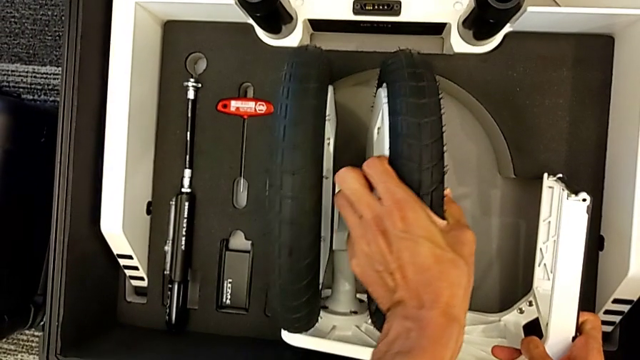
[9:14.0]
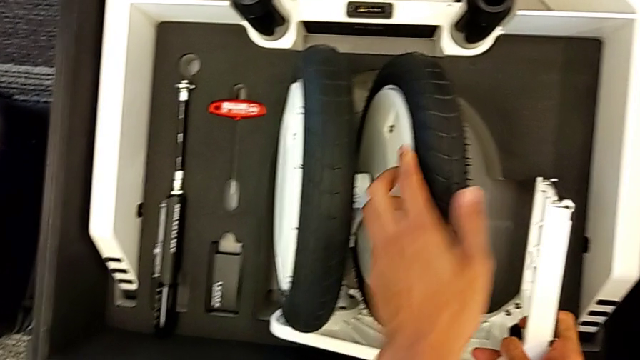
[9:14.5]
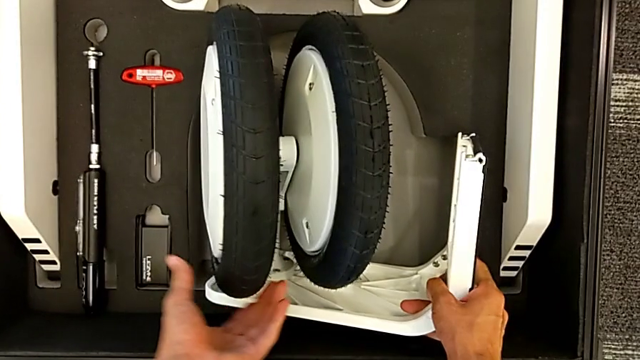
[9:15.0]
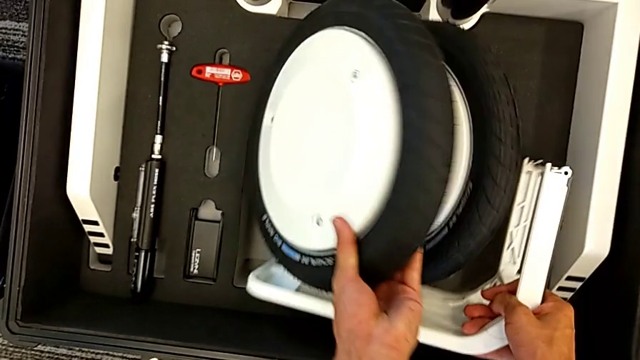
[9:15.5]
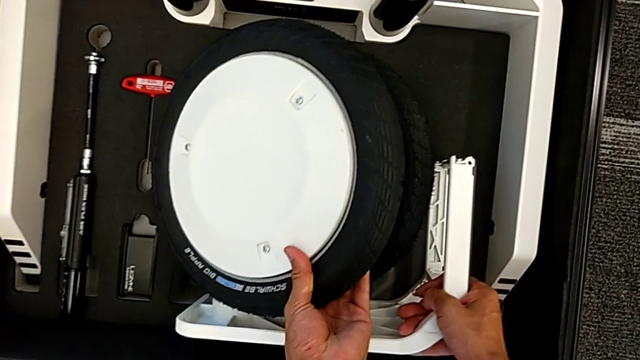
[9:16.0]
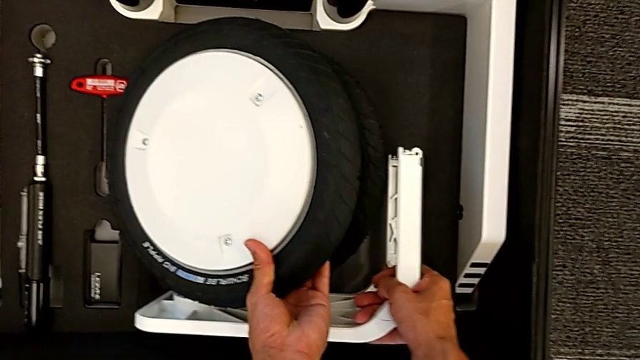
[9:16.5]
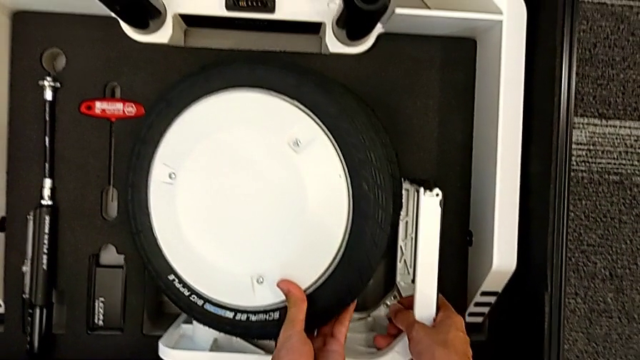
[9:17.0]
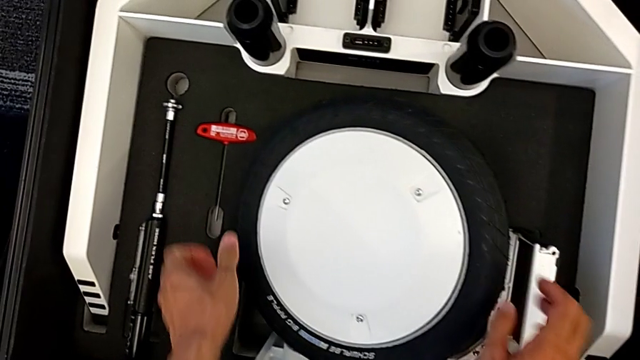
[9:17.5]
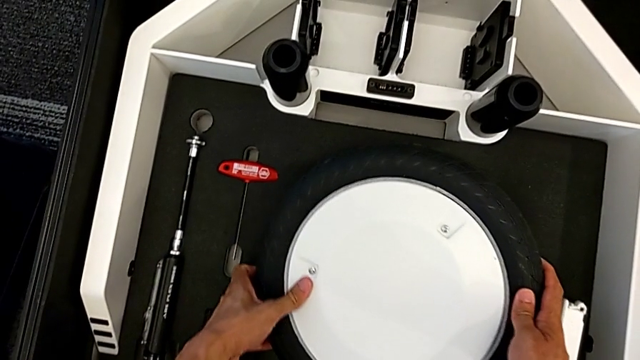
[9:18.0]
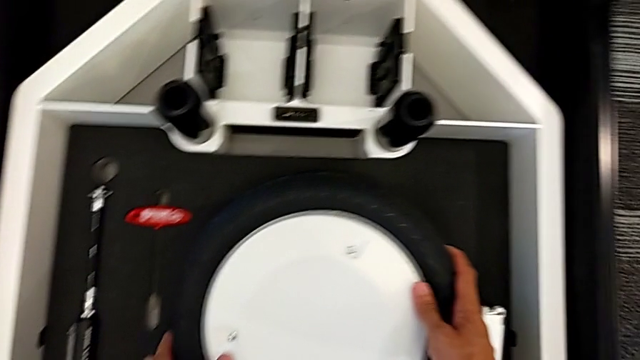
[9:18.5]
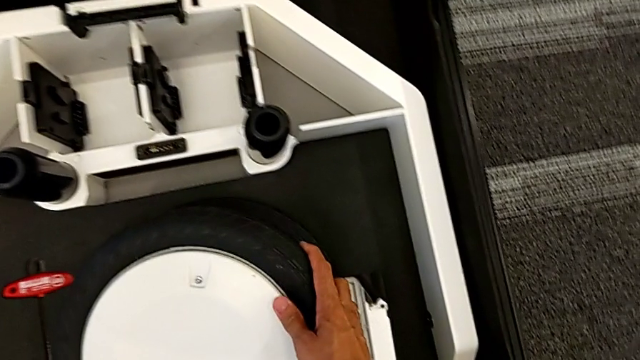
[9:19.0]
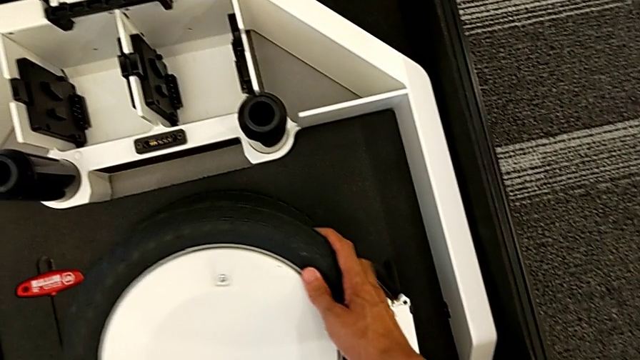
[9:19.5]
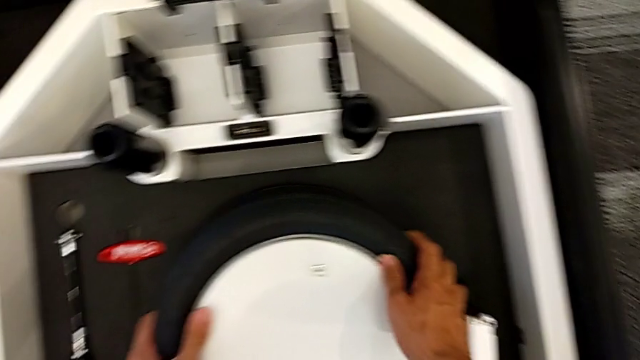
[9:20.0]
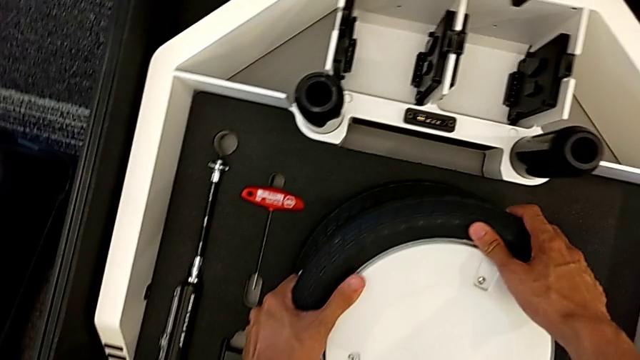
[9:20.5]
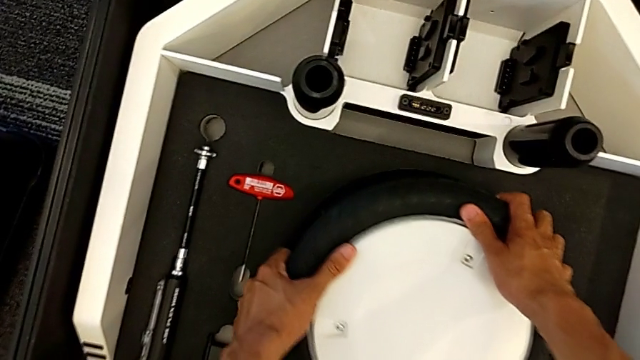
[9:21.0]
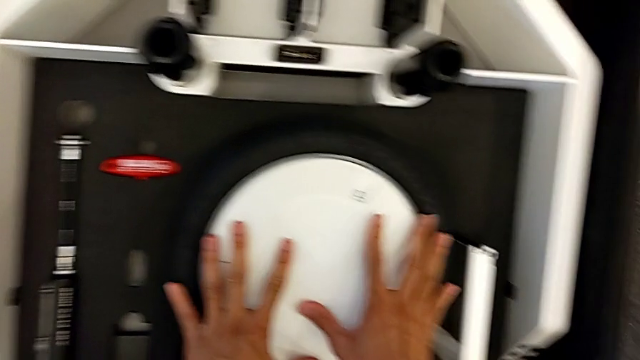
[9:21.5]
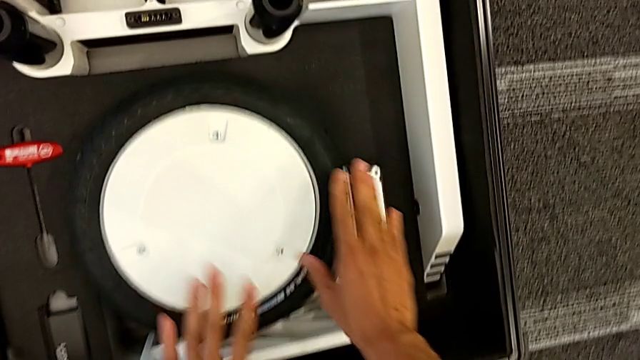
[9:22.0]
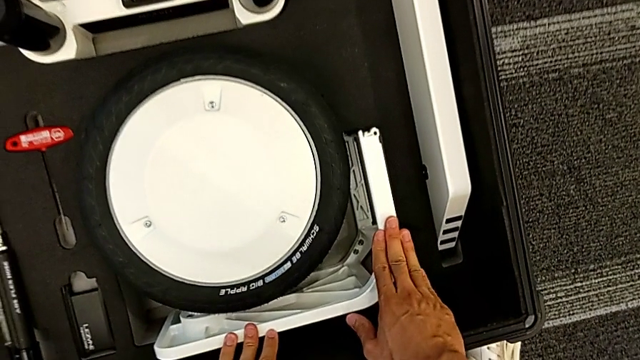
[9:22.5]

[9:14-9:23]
The camera wearer is putting the third wheel into the box. They keep placing the wheel and push it.

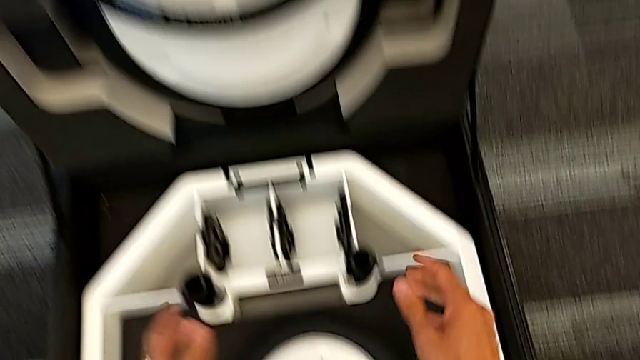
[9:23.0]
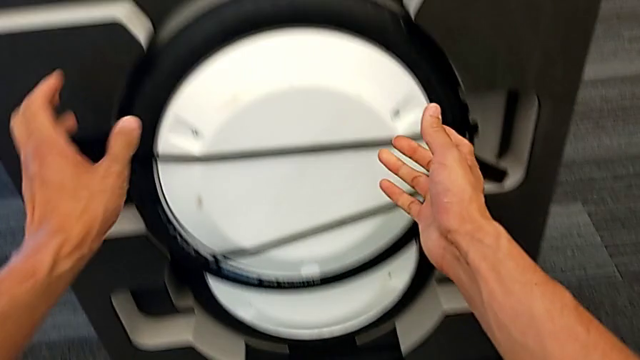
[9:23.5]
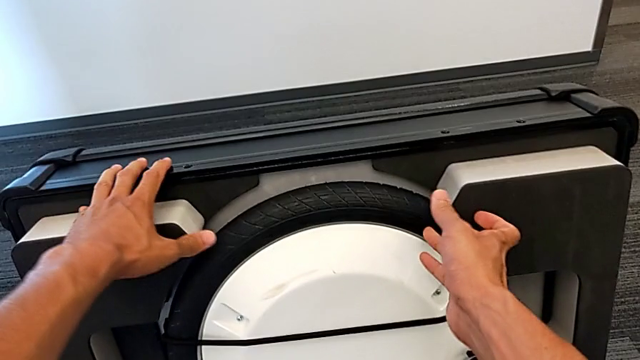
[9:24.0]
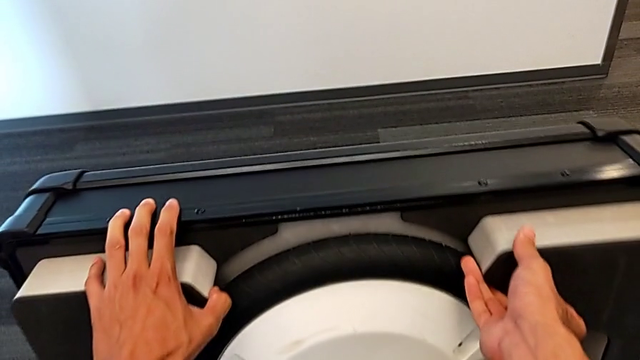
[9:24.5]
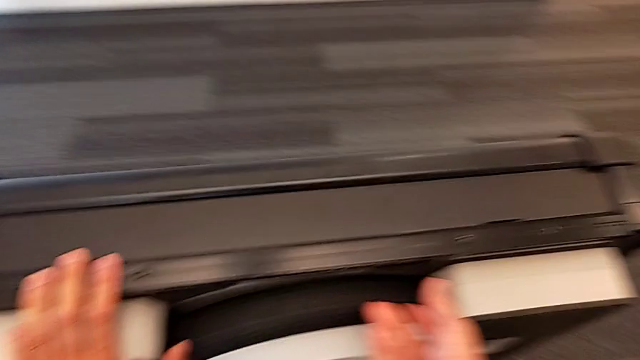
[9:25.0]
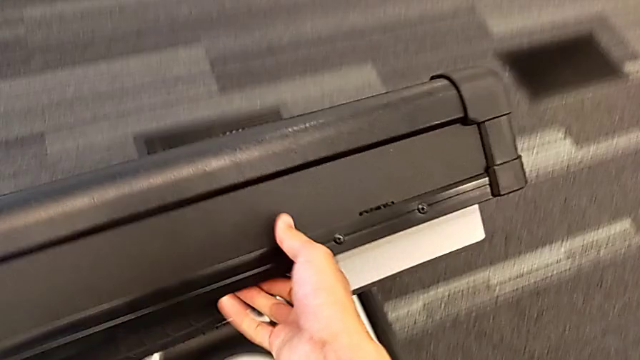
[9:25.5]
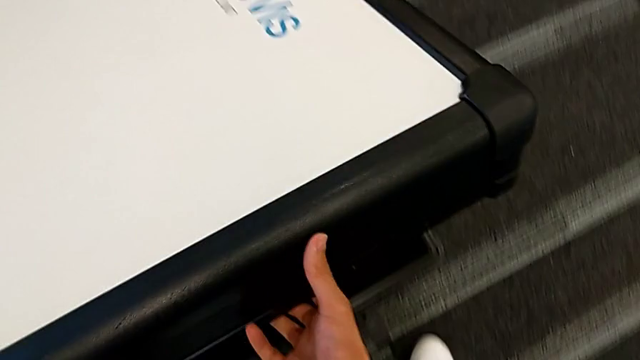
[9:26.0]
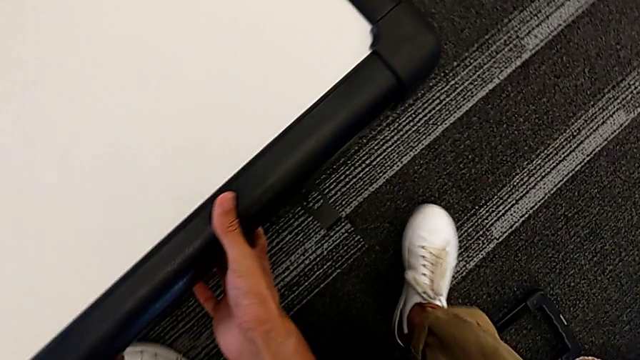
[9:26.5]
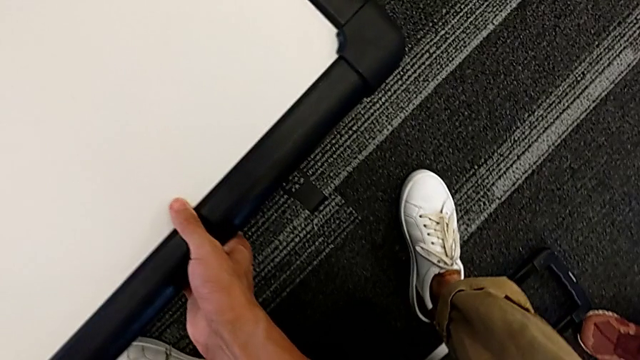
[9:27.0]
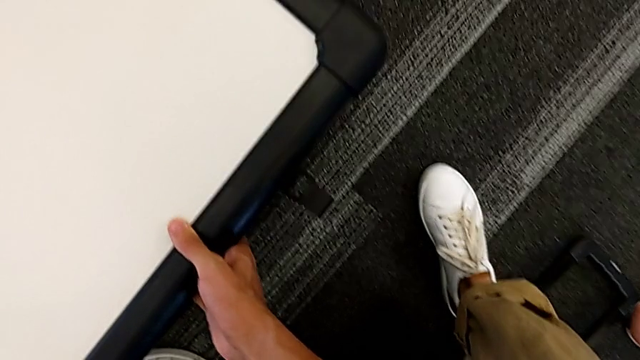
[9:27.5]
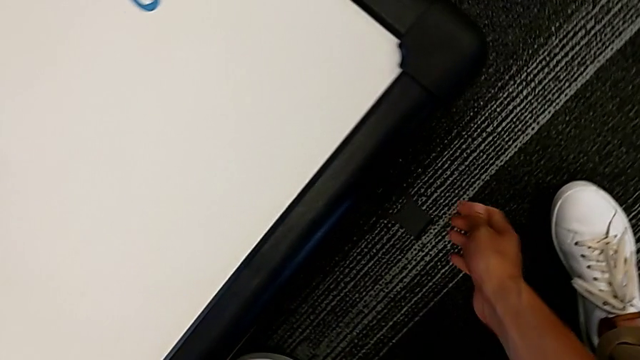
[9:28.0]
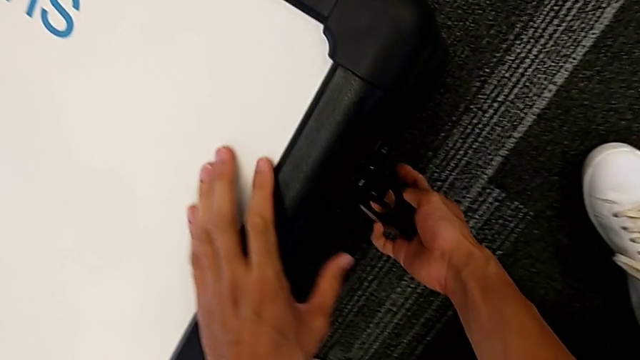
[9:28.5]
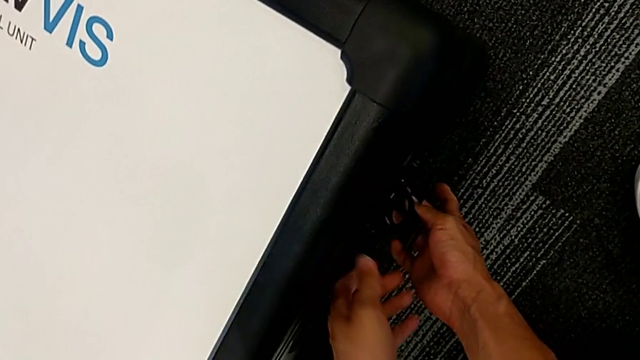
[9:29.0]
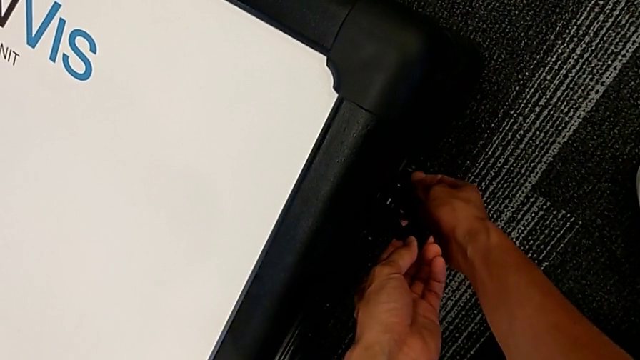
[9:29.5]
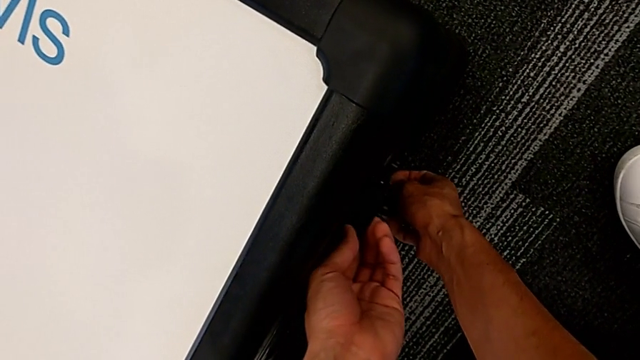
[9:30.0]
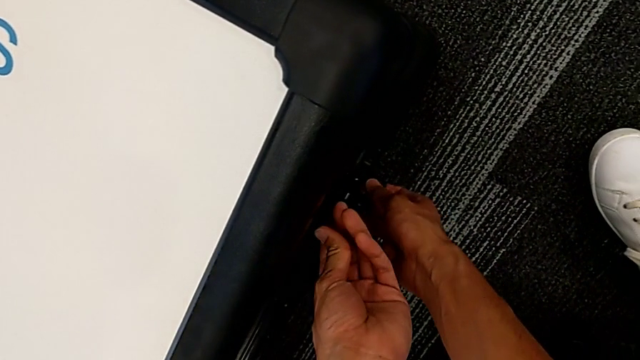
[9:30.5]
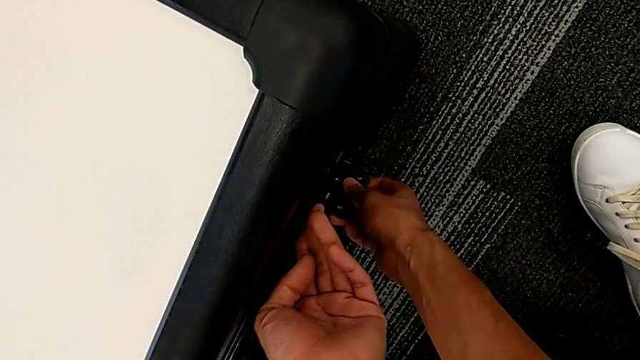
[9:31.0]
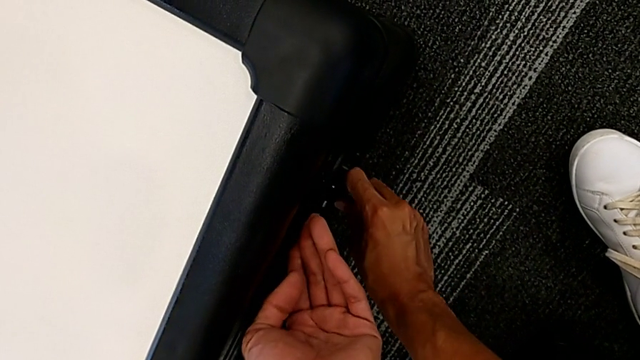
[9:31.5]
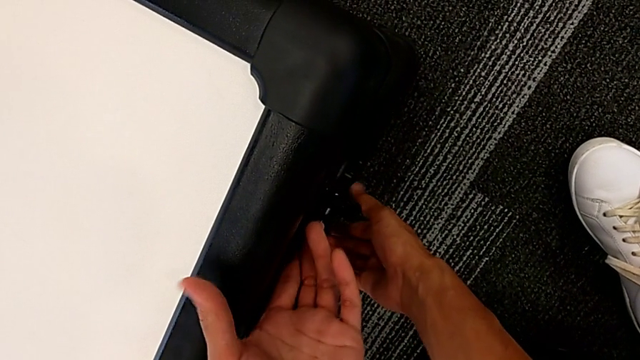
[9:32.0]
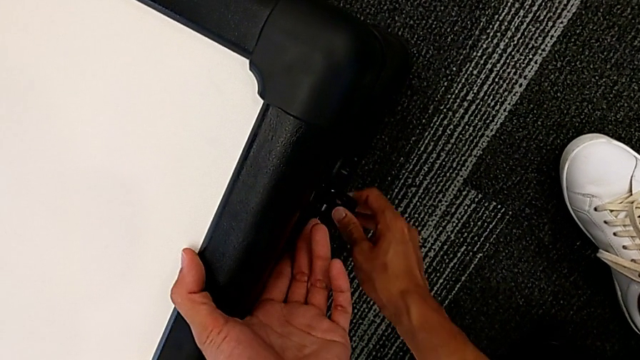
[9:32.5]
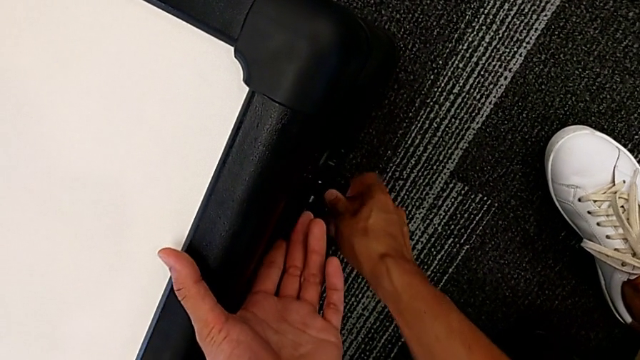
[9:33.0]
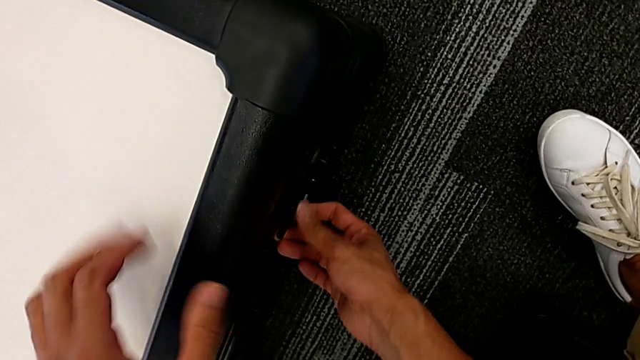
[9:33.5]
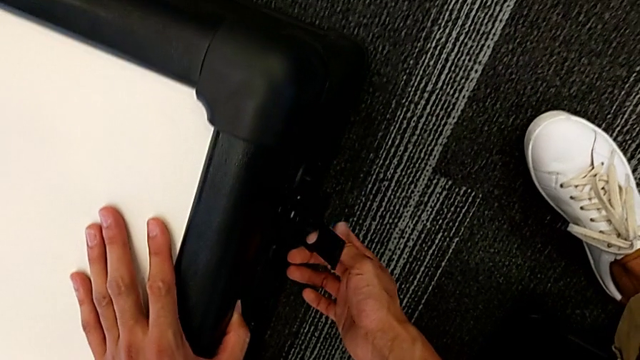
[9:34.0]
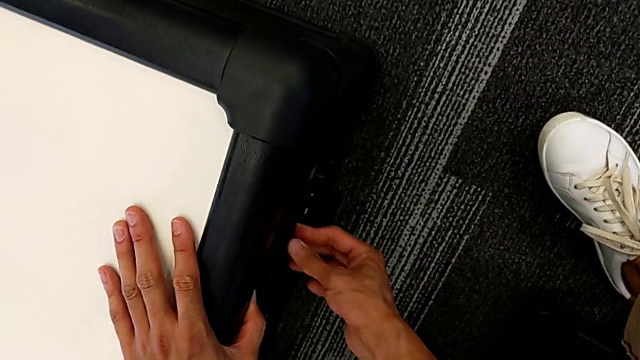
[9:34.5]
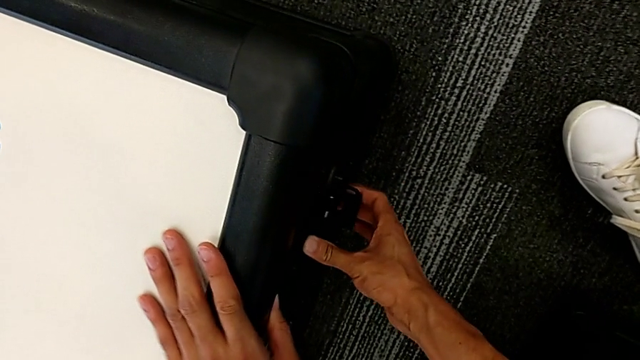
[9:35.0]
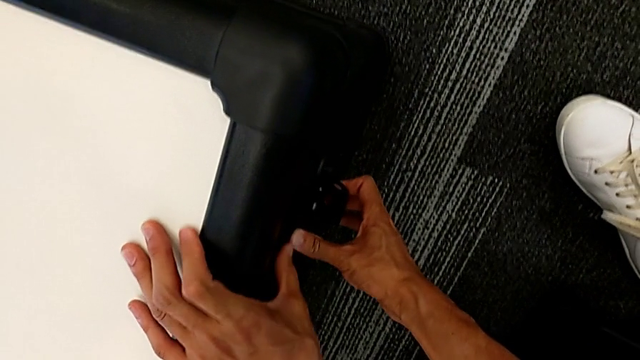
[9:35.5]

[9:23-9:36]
The camera wearer is closing the wheel box. They grab the wheel box, close it, grab the right box lock and rotate the box lock.
